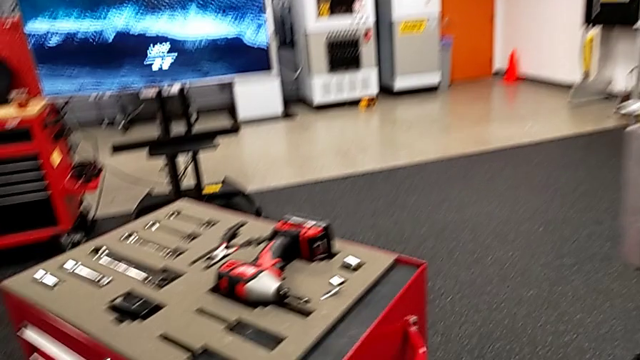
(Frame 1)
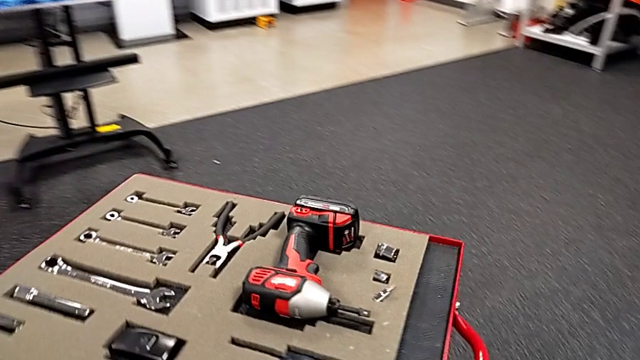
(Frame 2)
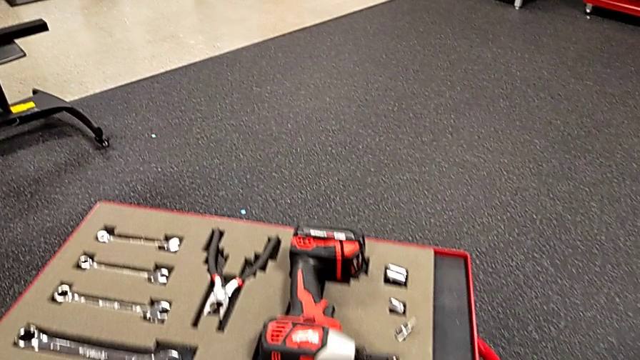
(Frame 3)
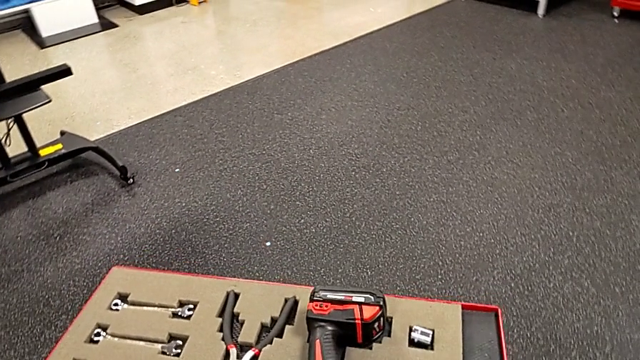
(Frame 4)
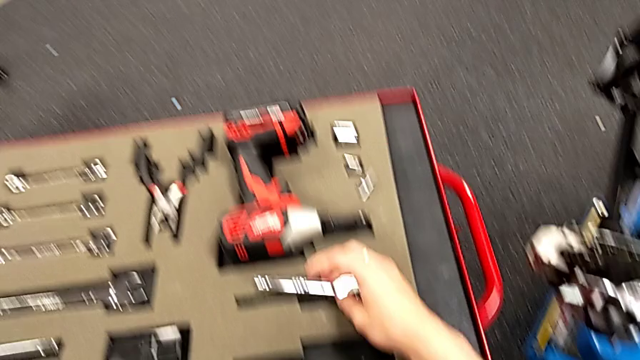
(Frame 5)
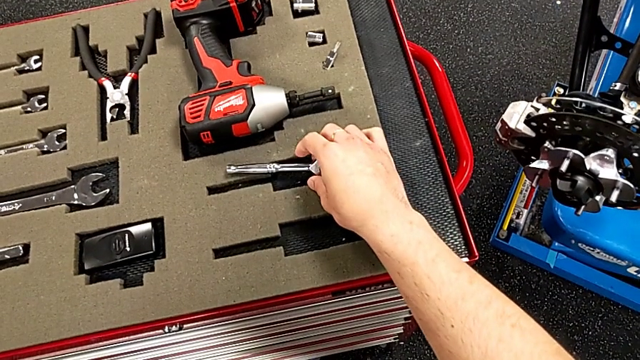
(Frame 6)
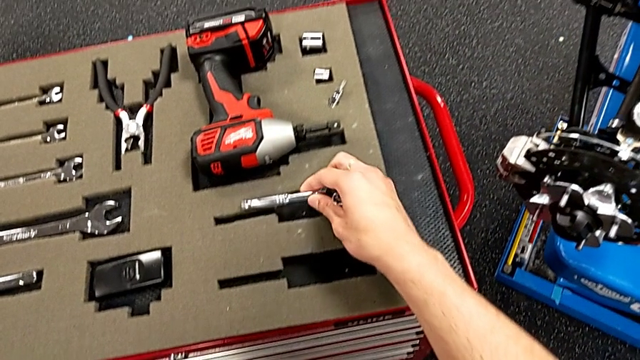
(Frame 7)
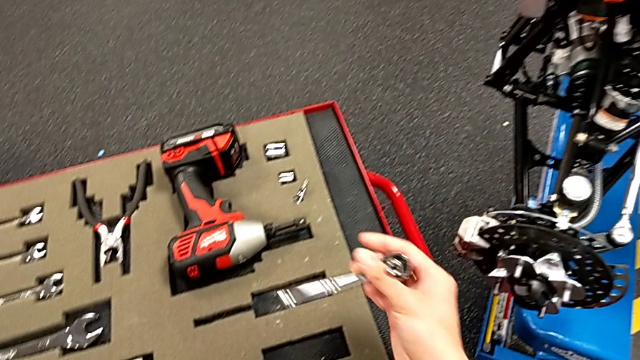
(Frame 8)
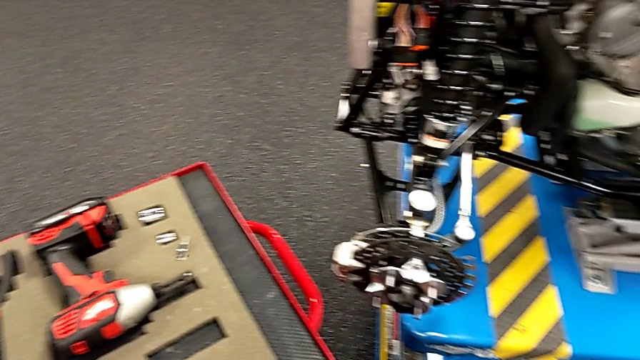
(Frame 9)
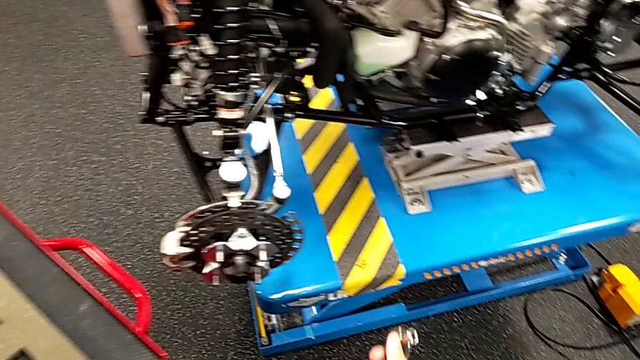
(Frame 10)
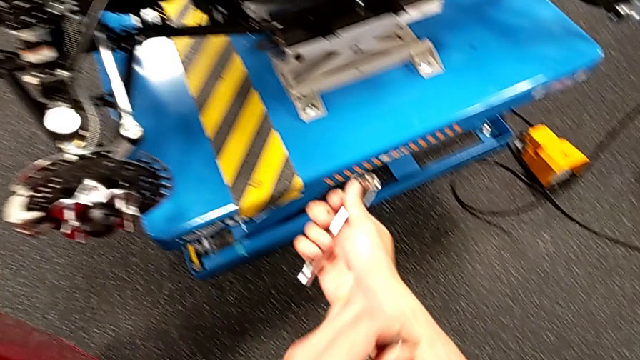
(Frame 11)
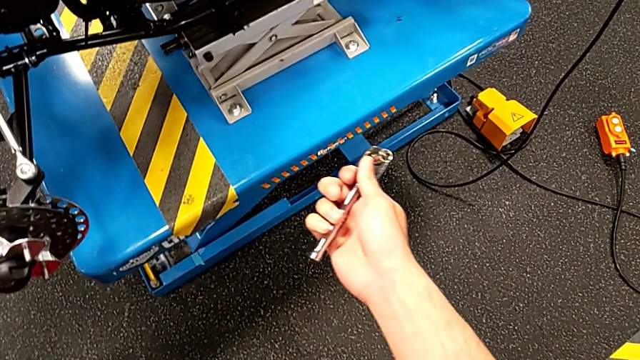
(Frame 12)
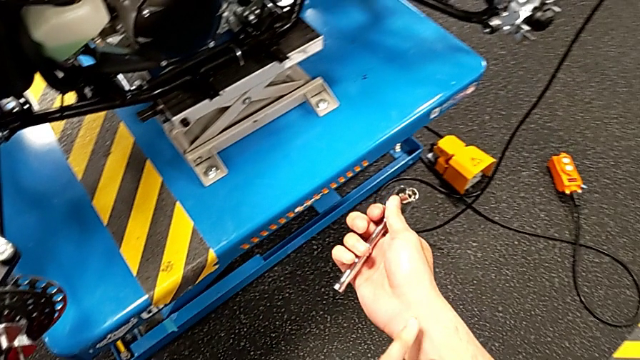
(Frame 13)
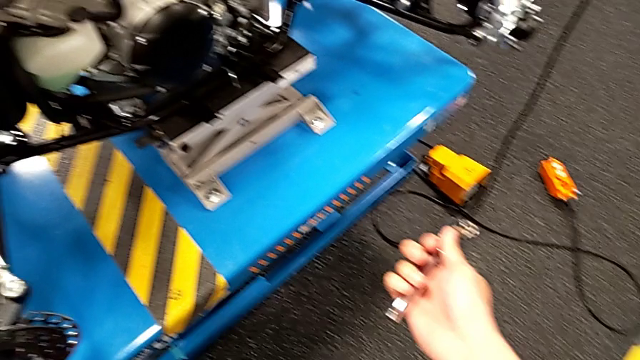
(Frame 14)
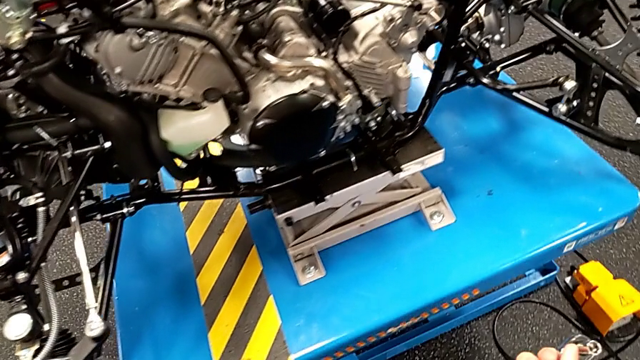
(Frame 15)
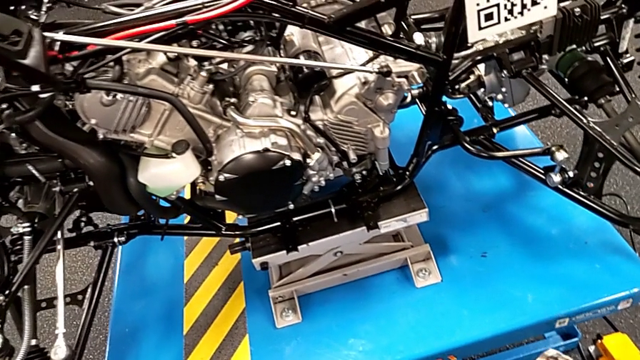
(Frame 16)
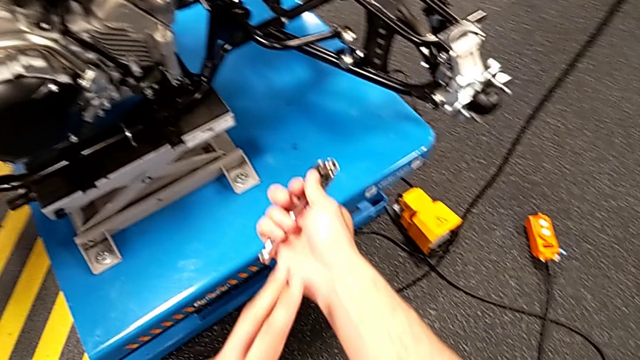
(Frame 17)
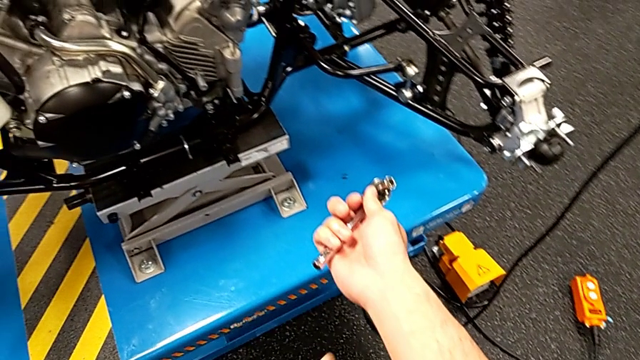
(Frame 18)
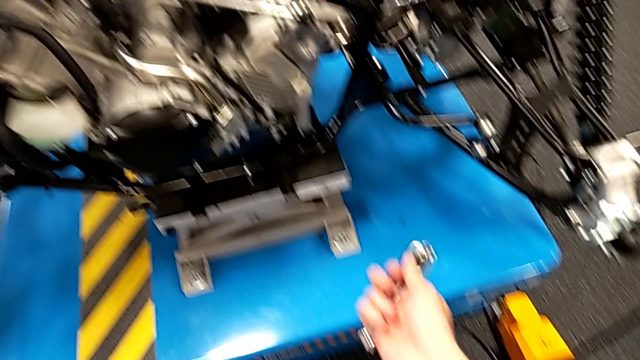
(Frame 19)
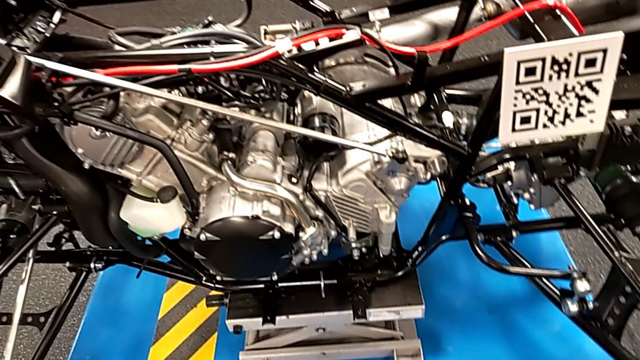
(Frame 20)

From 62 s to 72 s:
The camera wearer grabs a ratchet. They grab the ratchet and hold it.

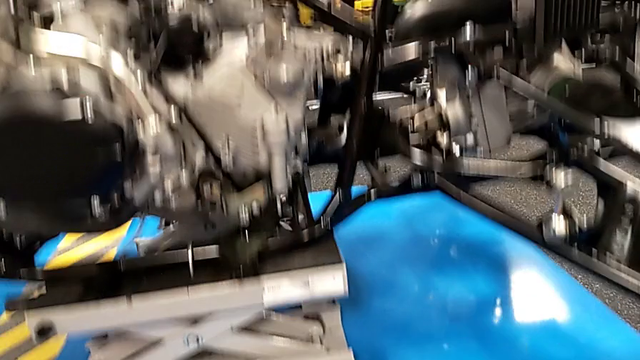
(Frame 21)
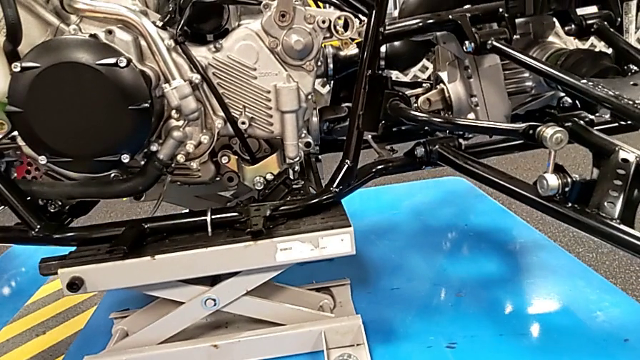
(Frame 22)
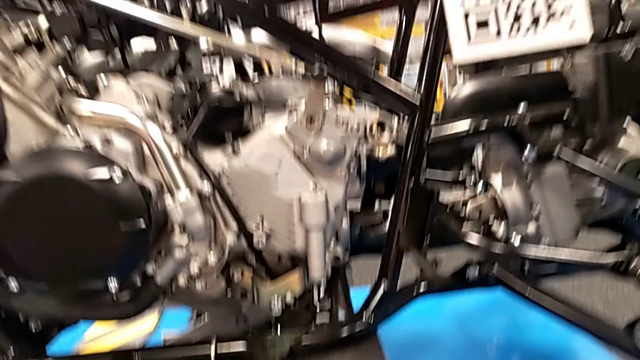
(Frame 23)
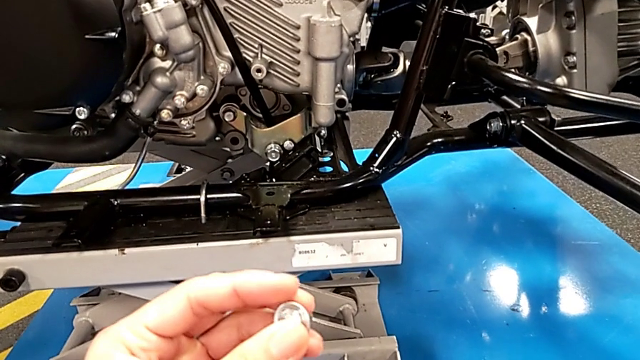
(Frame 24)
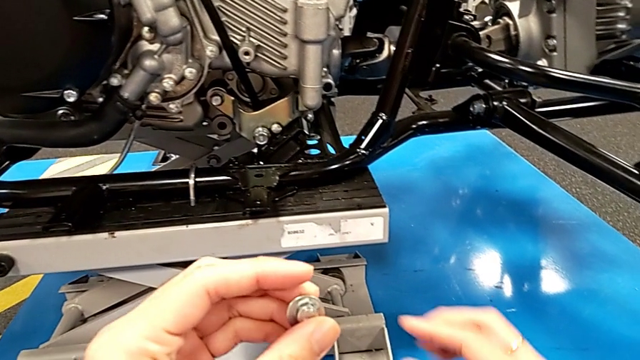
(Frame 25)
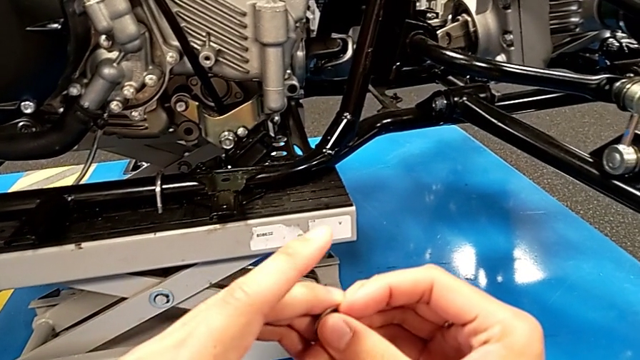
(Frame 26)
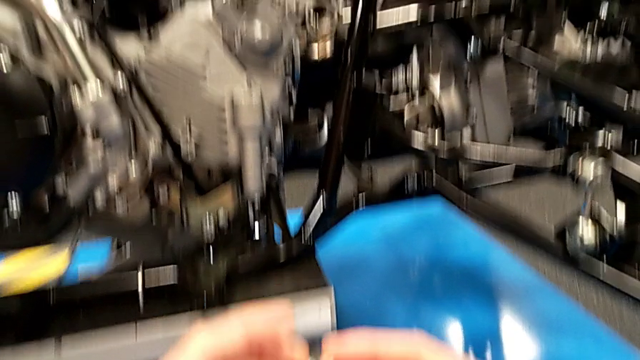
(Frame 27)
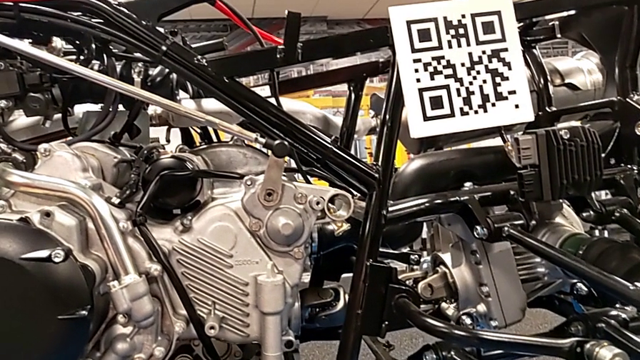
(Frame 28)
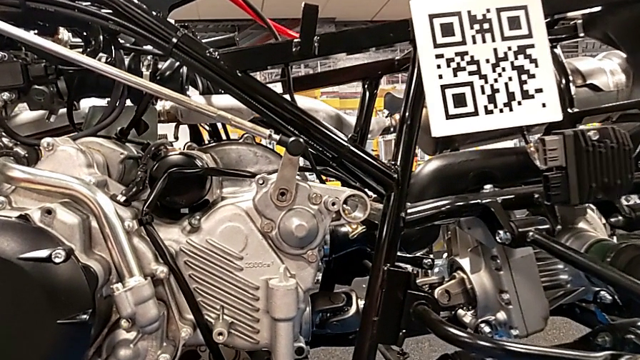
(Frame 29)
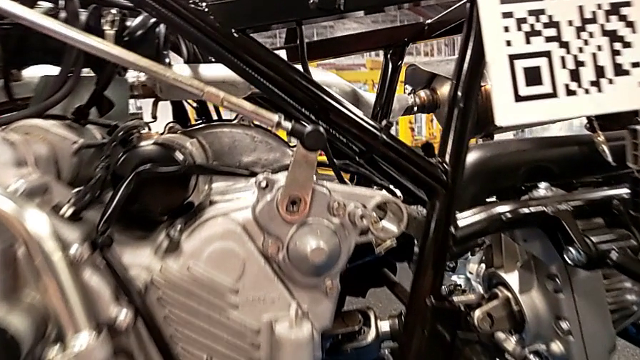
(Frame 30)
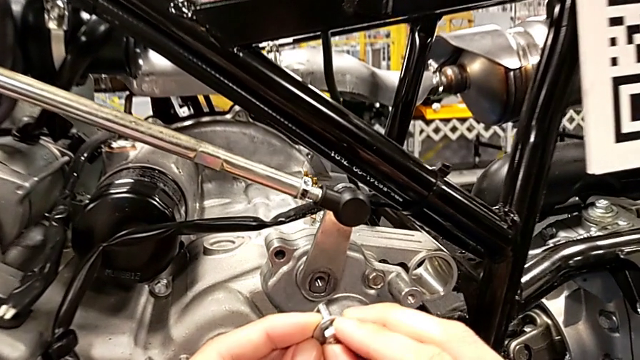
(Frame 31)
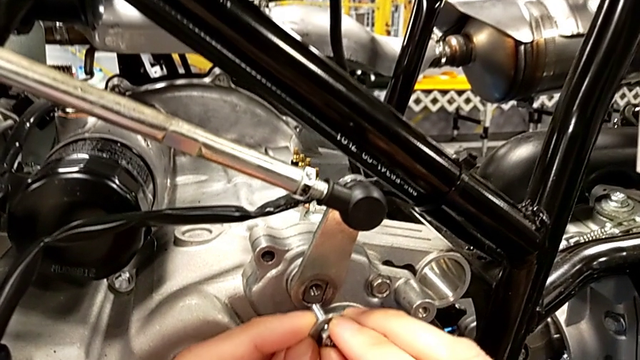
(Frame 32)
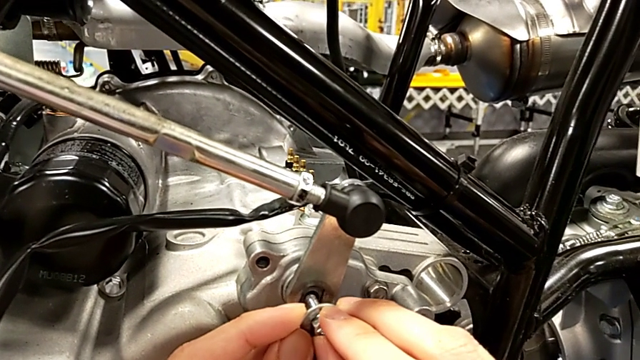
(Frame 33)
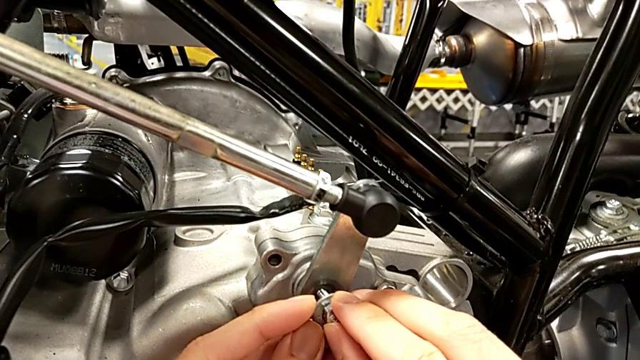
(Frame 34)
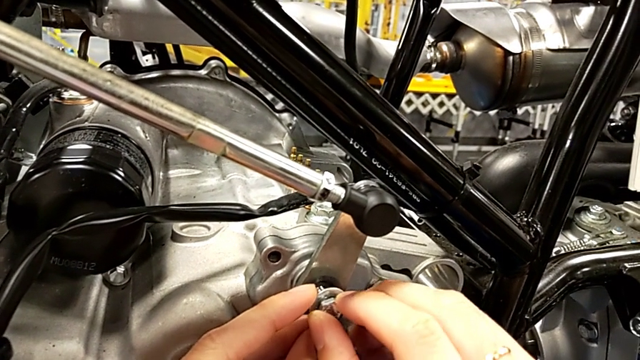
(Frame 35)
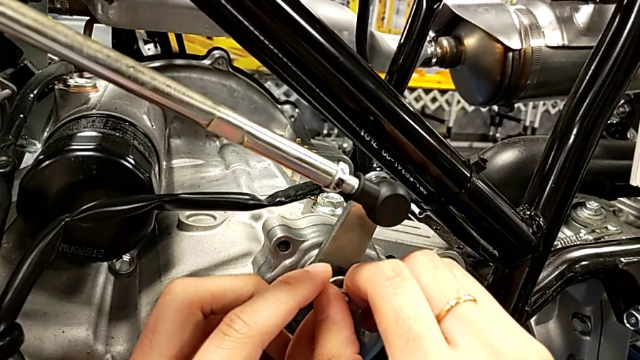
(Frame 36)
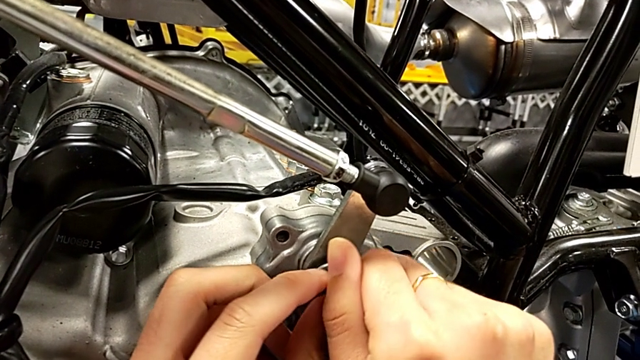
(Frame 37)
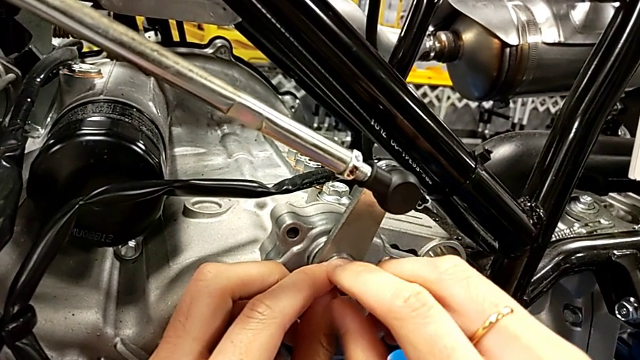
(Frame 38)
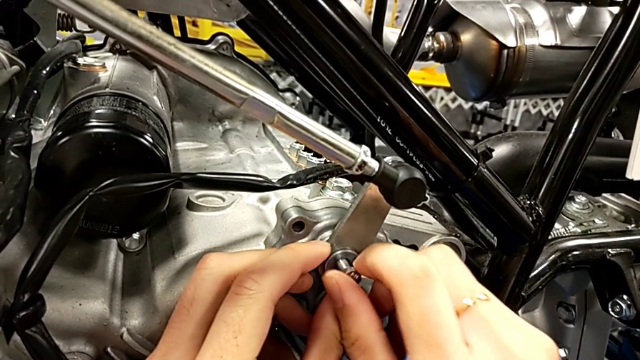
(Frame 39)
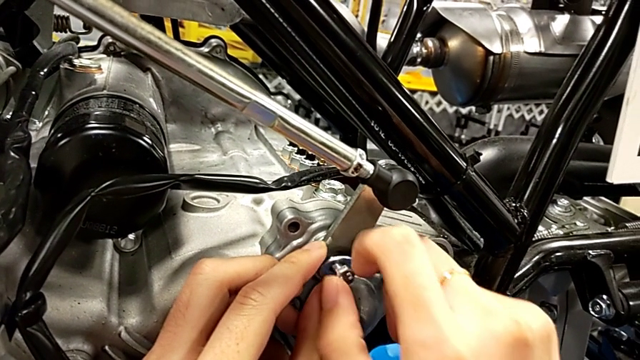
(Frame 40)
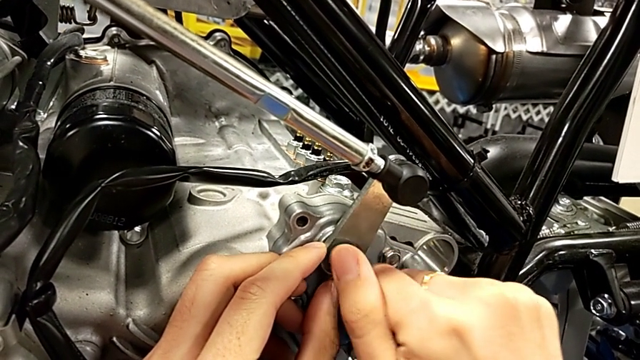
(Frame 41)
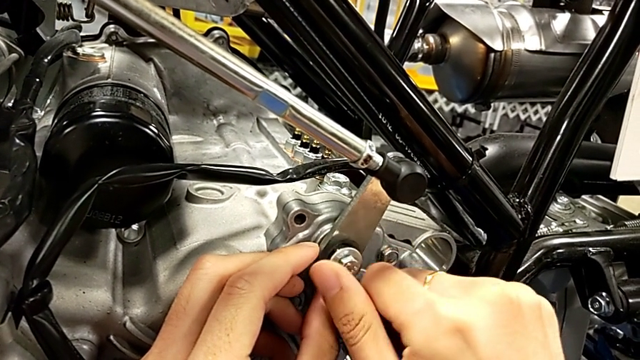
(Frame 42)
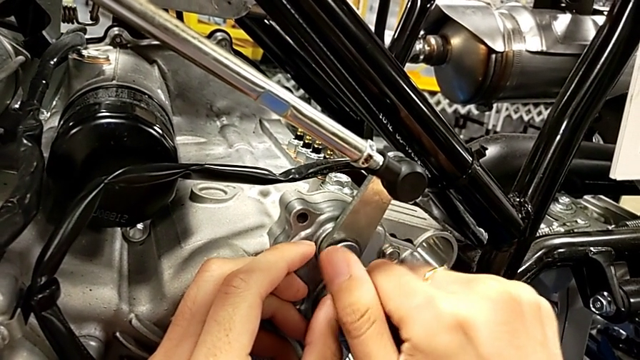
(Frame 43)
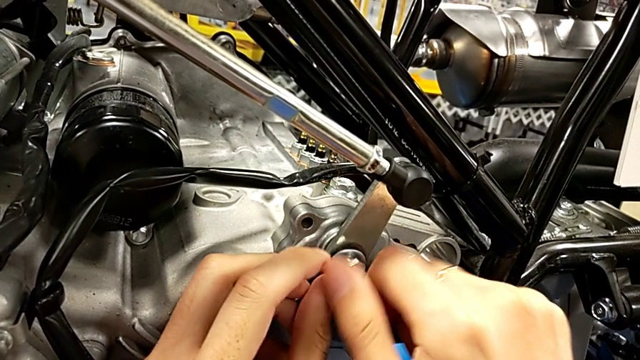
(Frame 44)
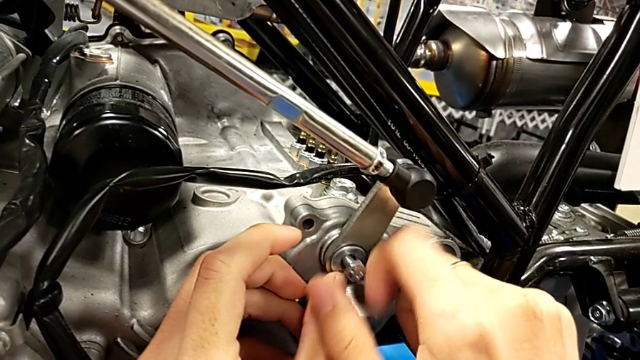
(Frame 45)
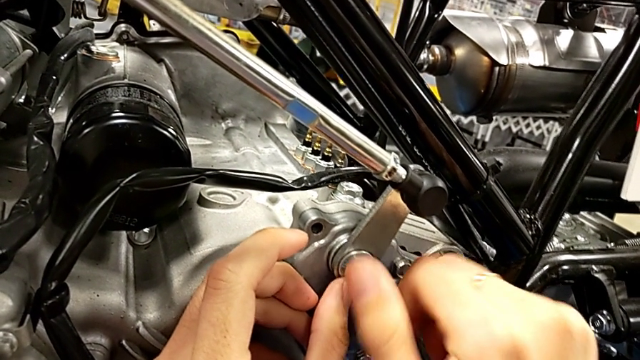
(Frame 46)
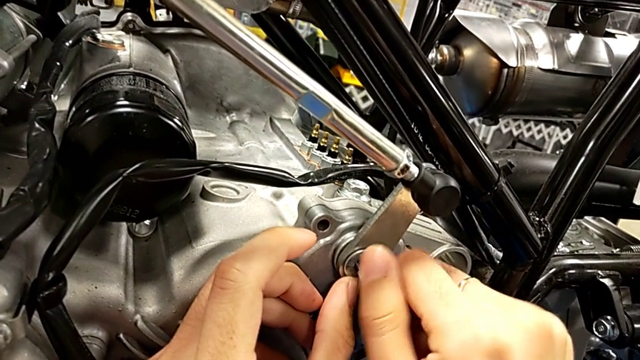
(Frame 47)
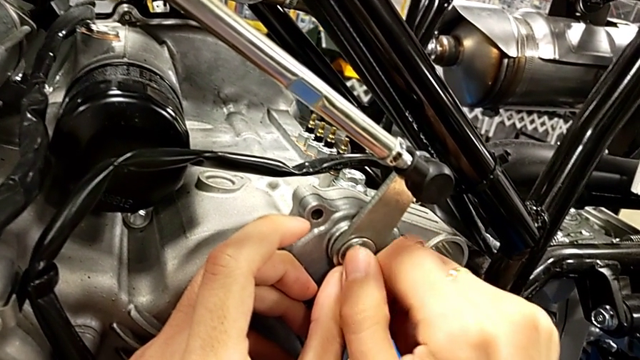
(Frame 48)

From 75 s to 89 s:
The camera wearer is screwing a bolt into the peg. They inspect the bolt, insert it and begin to screw it.
